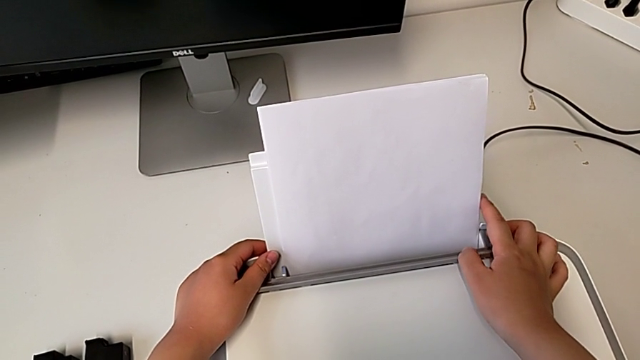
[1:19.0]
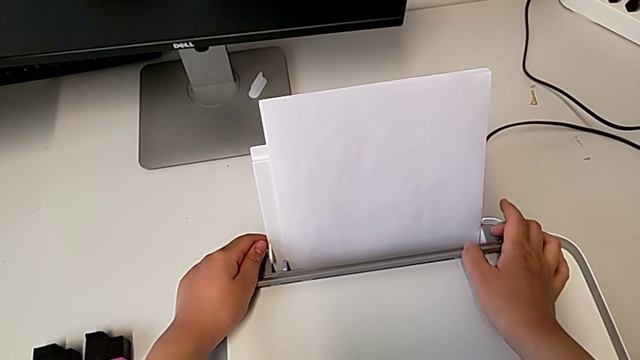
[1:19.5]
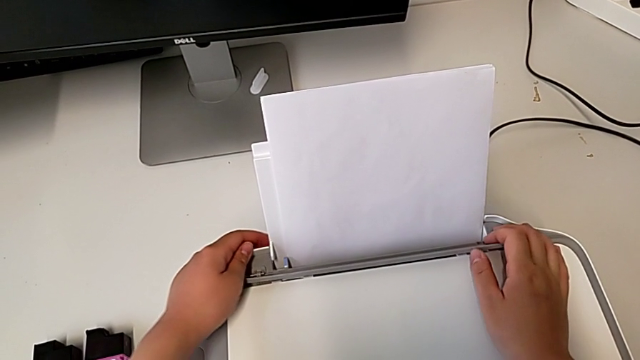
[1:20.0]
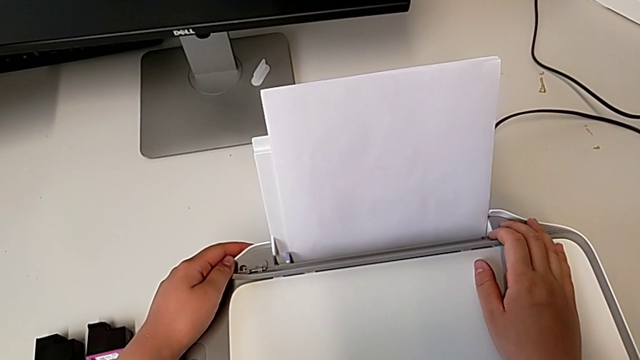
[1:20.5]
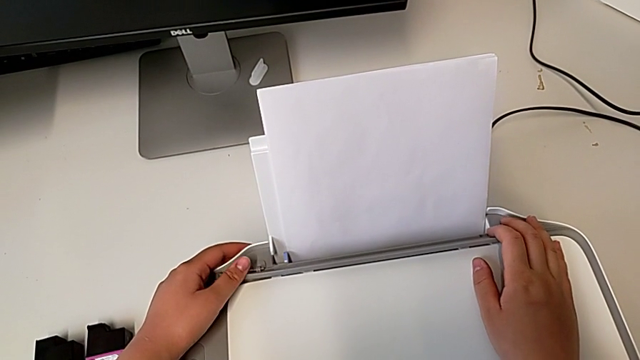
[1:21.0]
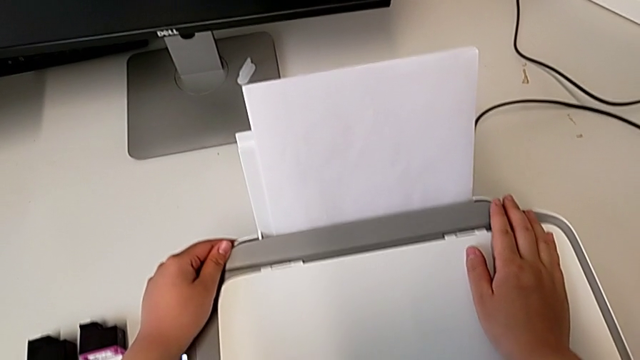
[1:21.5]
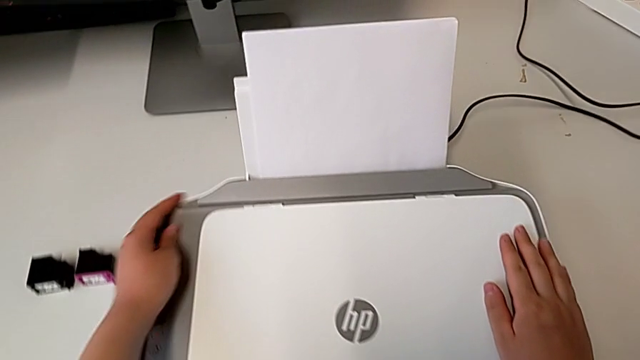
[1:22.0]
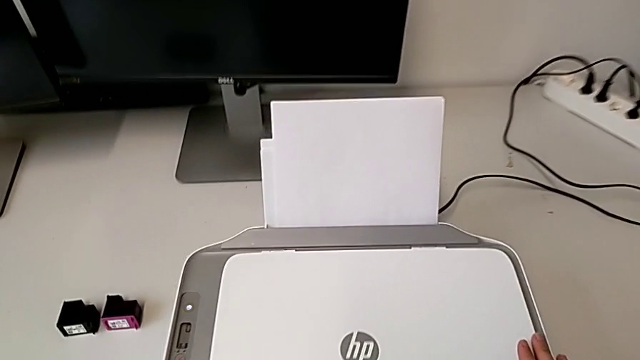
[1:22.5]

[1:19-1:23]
The camera wearer is loading a paper stack on the printer. They close the tray shield.

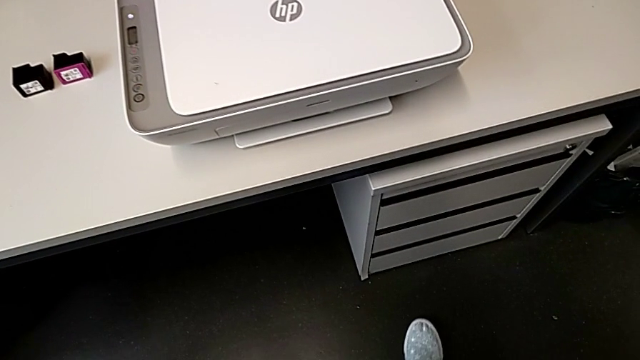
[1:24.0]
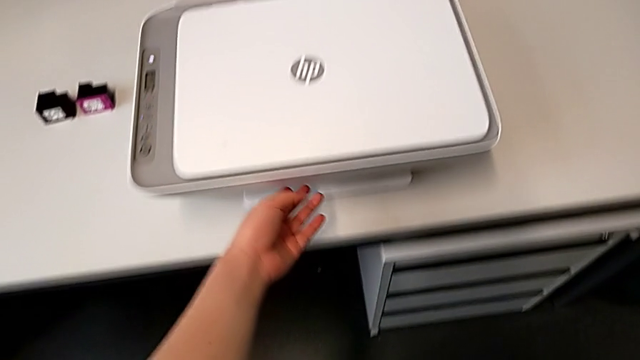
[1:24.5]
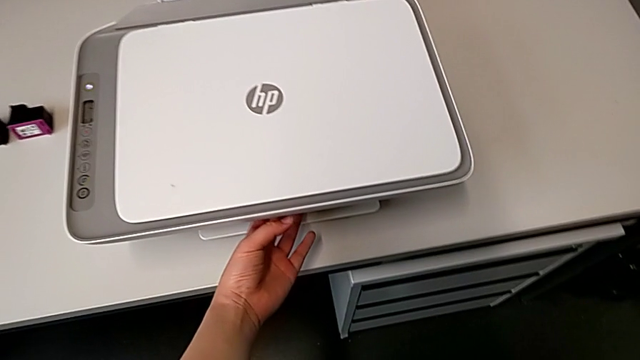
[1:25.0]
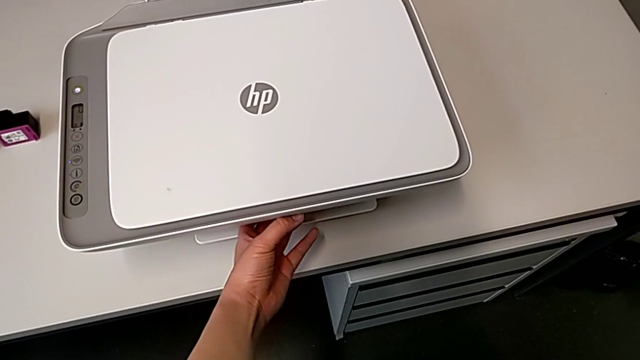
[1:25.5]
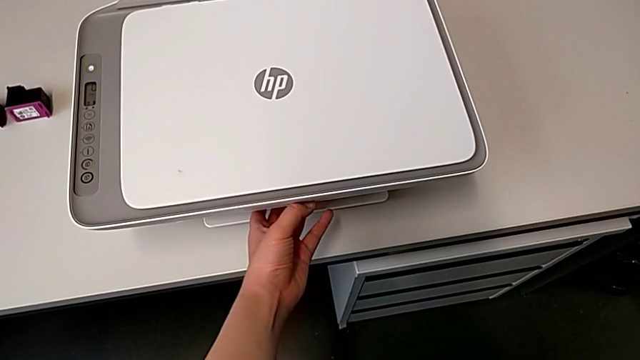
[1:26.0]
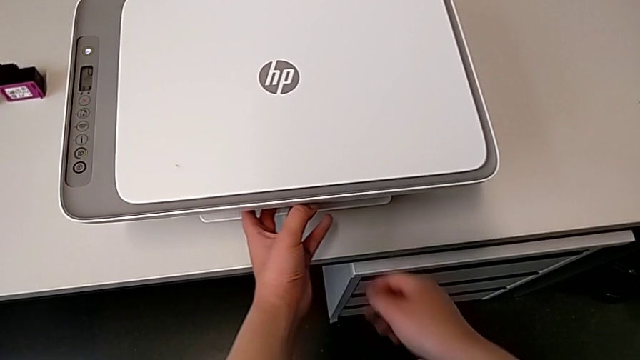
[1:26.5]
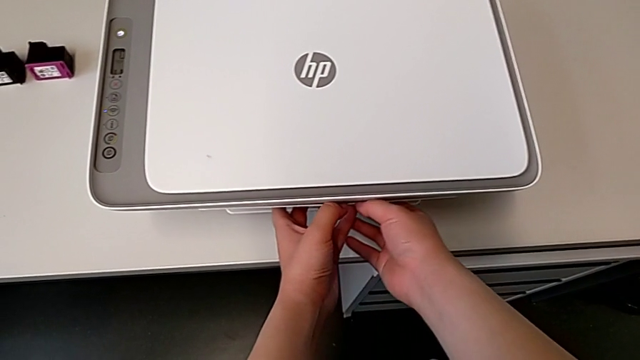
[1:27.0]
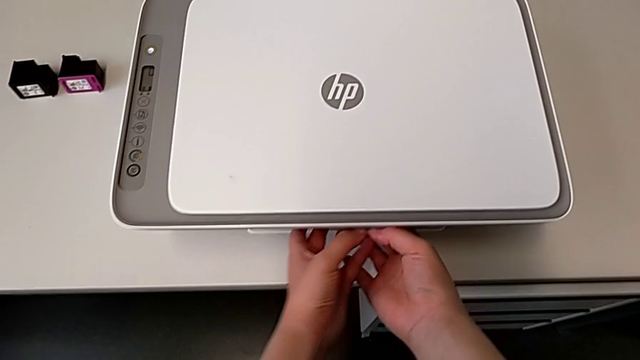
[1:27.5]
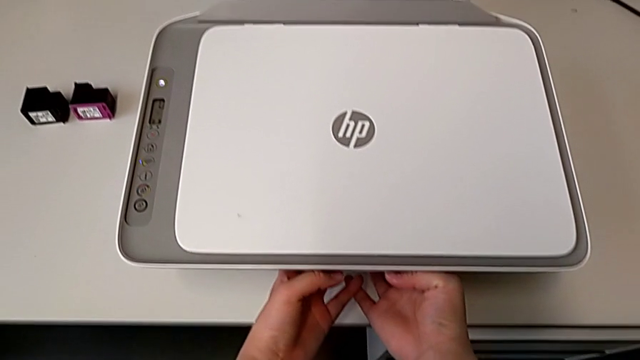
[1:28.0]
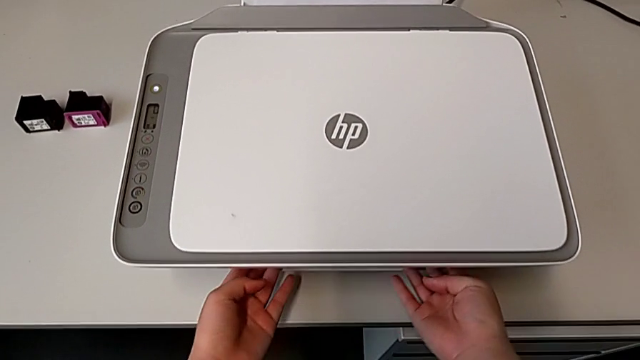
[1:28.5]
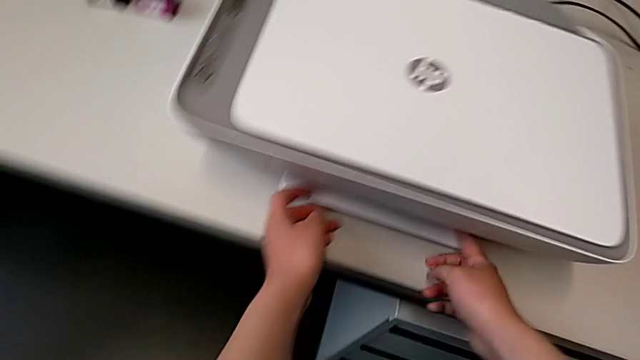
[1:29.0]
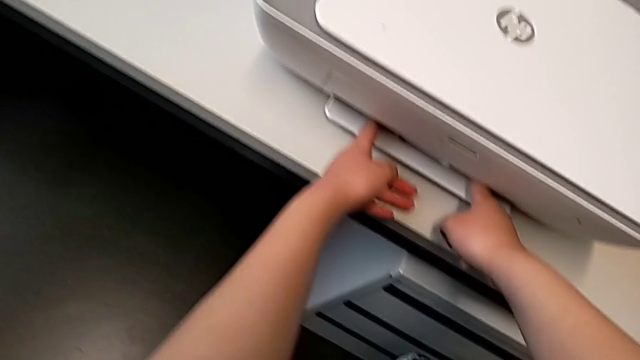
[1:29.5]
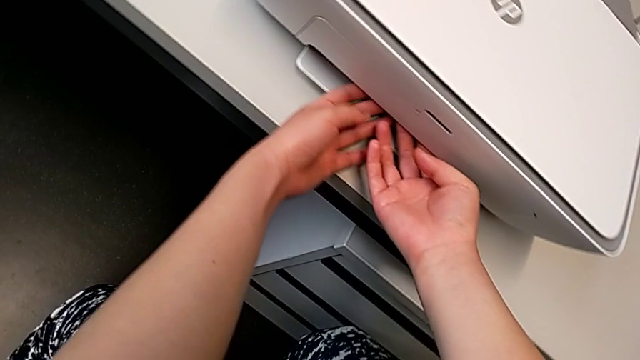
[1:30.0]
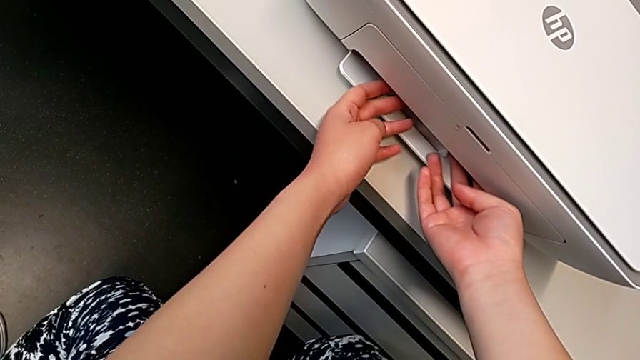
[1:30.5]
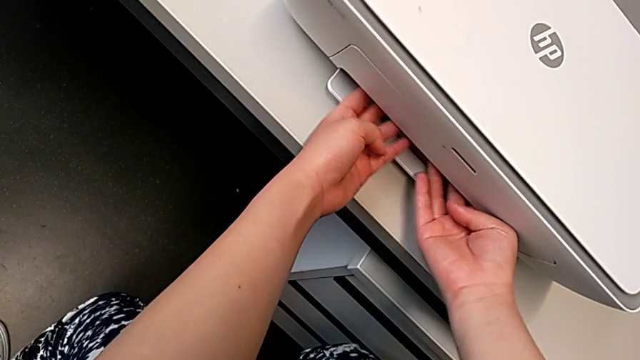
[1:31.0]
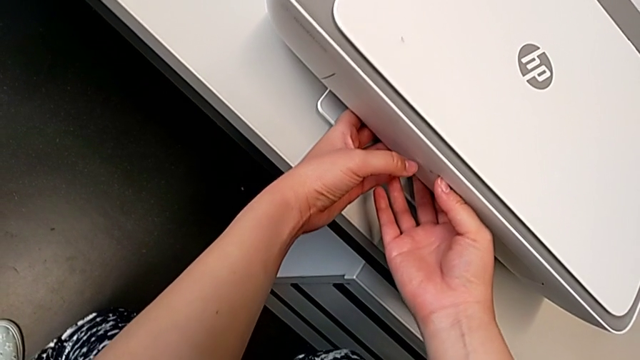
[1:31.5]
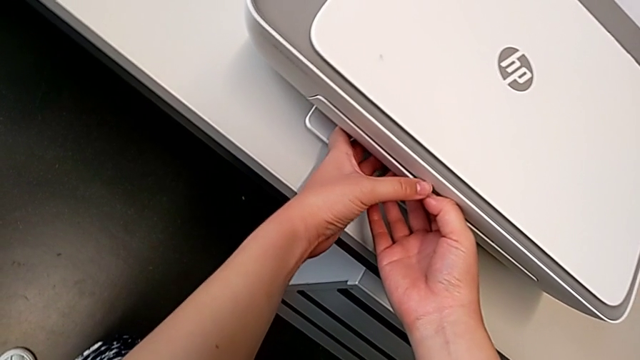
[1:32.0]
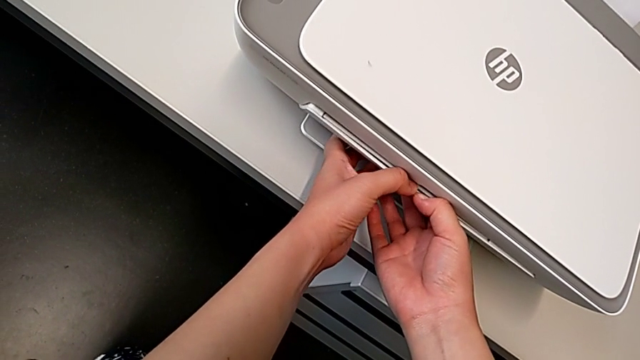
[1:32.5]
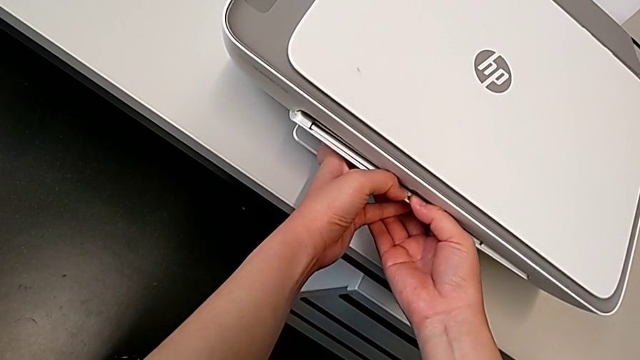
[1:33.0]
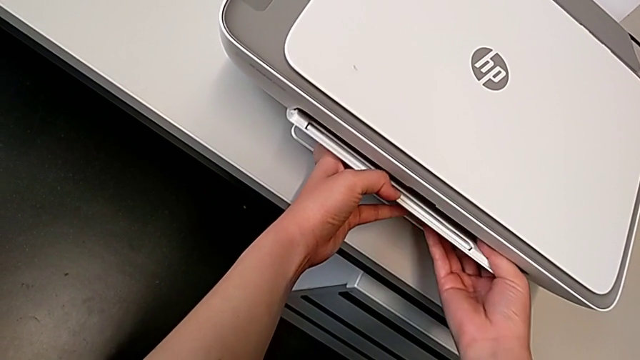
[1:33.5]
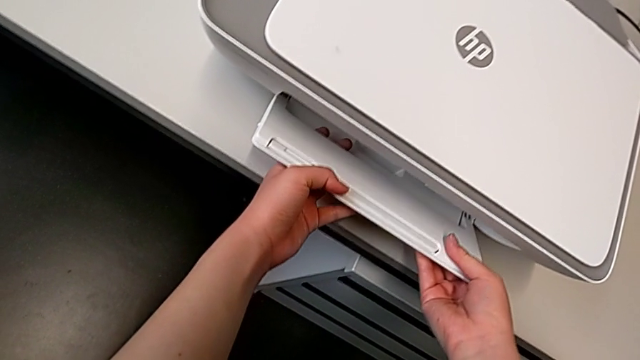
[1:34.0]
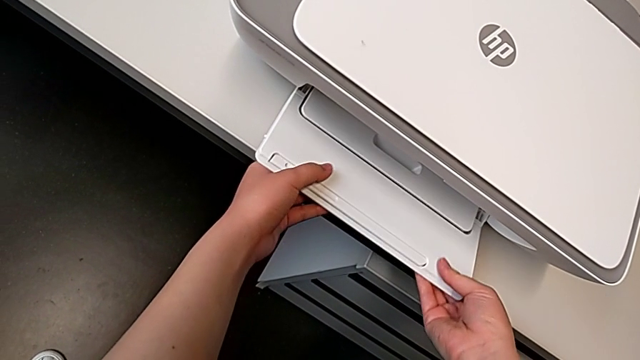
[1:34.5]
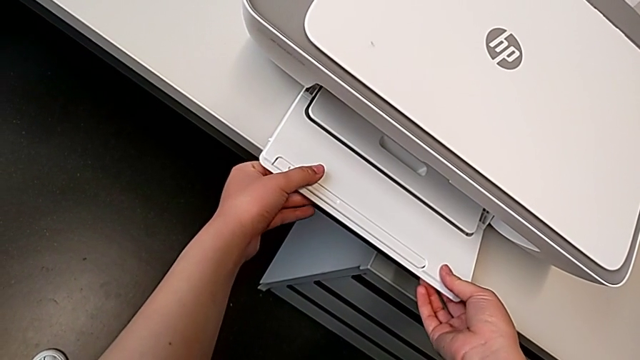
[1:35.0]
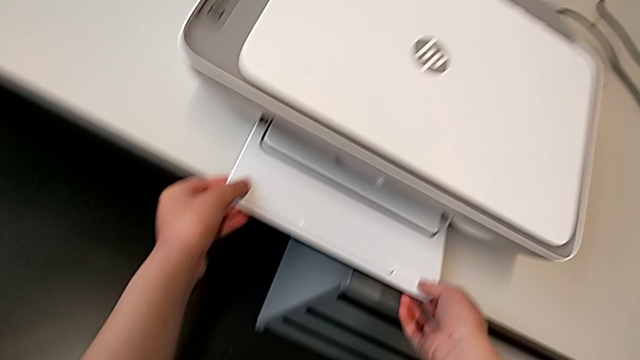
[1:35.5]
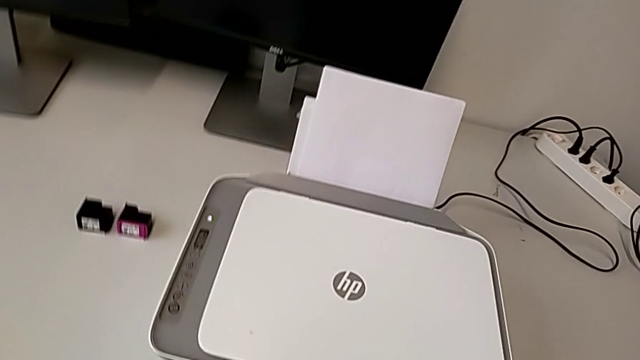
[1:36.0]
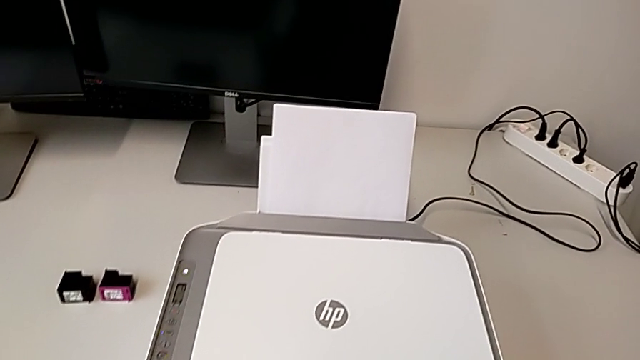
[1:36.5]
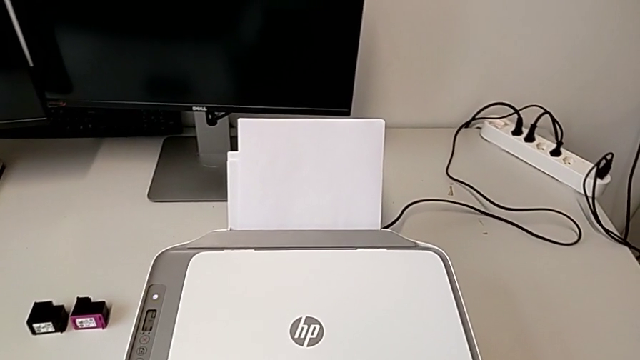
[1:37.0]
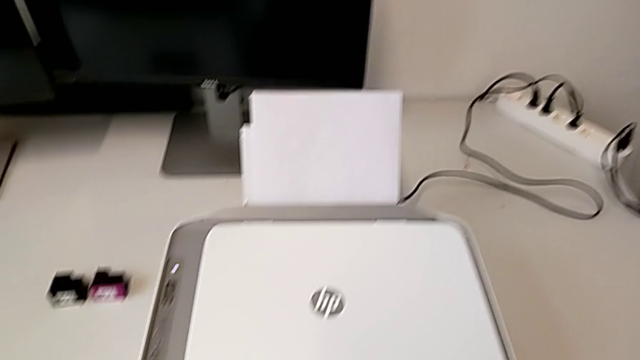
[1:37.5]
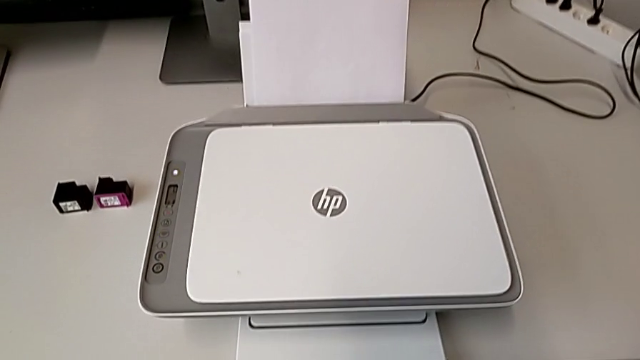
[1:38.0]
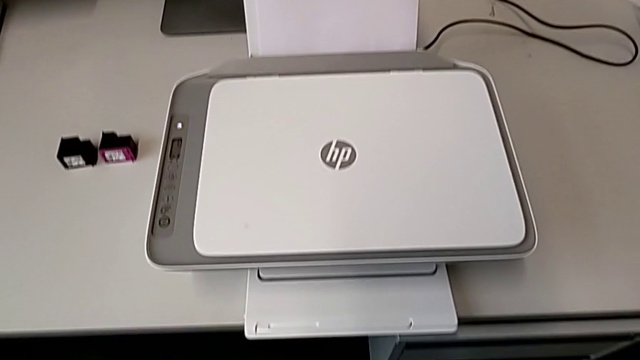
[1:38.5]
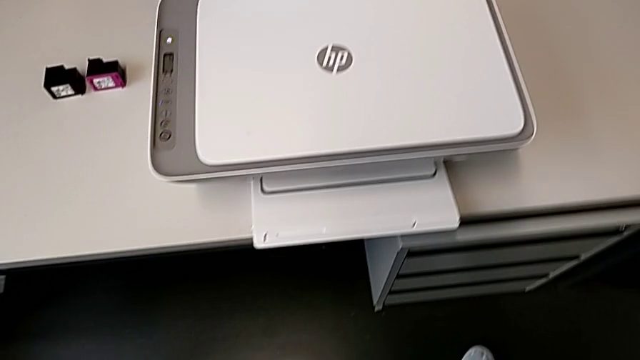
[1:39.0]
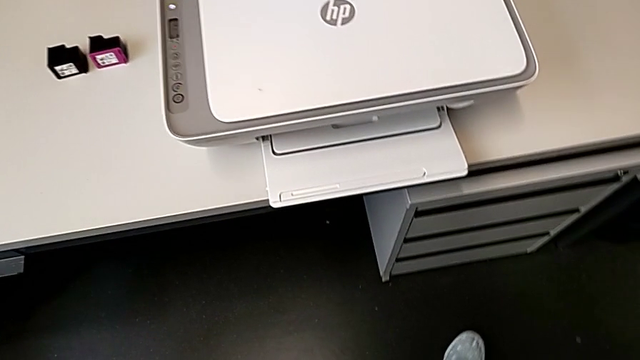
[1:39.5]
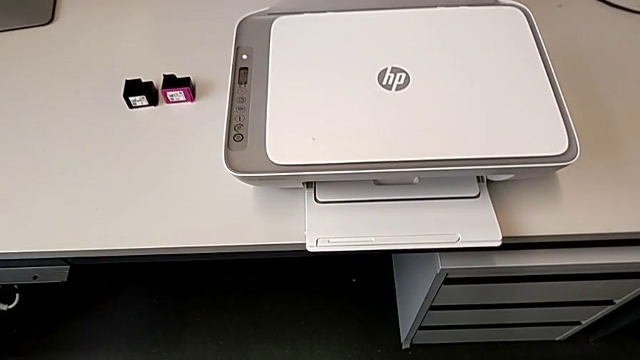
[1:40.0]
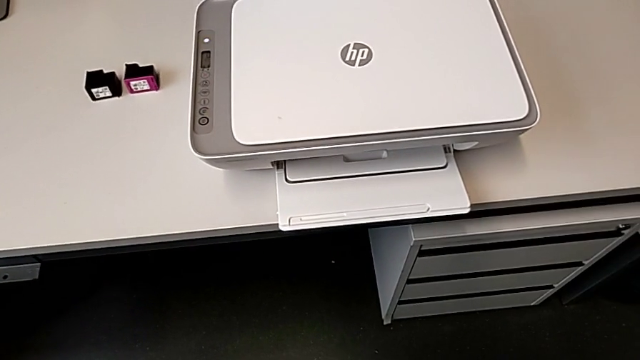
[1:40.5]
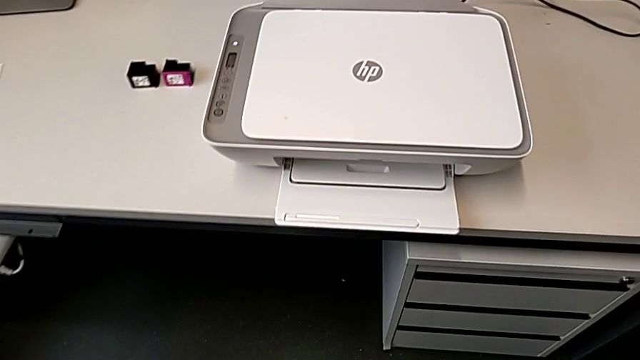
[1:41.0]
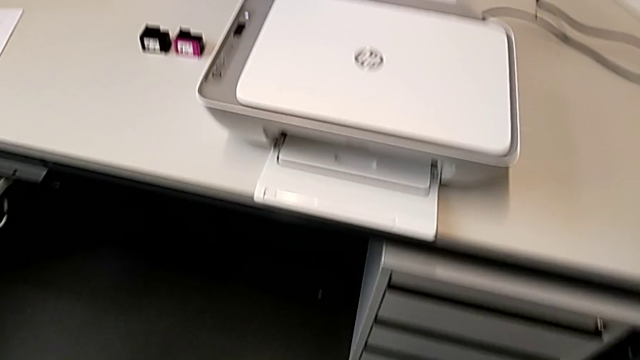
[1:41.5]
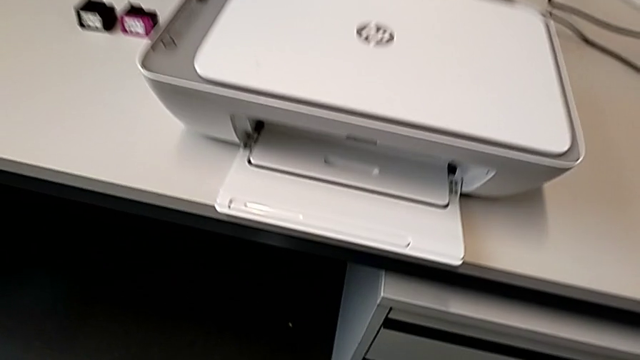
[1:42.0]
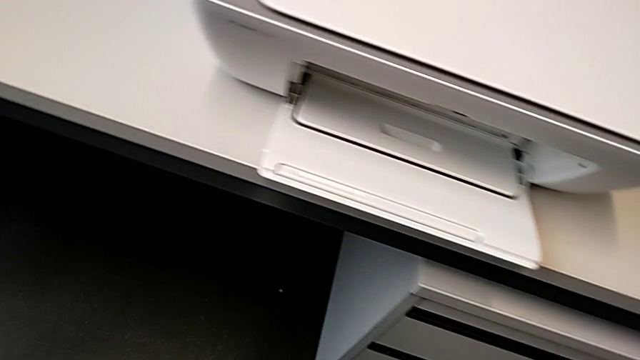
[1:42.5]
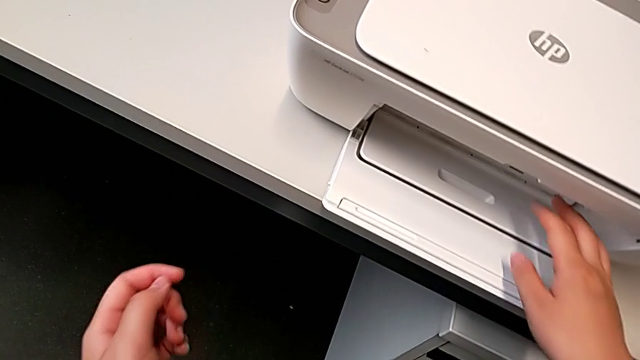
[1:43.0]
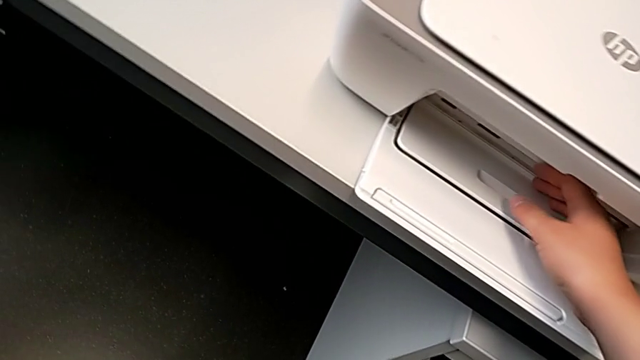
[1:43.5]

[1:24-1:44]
The camera wearer is pulling out the output tray of the printer. They grab the extending paper tray, pull it, pull the paper tray, pull the extending paper tray and open it.
